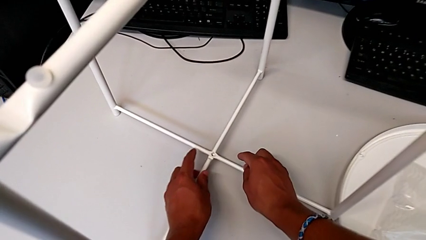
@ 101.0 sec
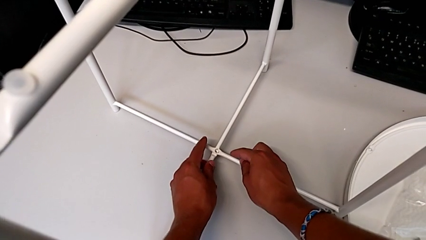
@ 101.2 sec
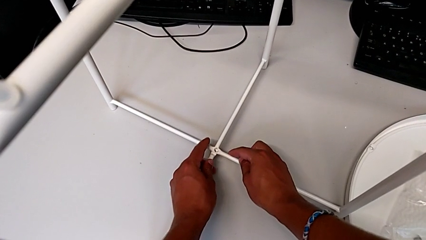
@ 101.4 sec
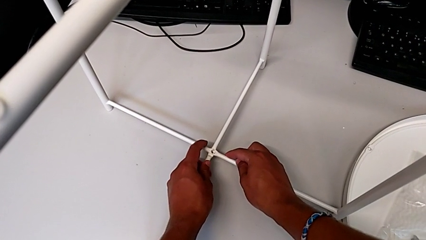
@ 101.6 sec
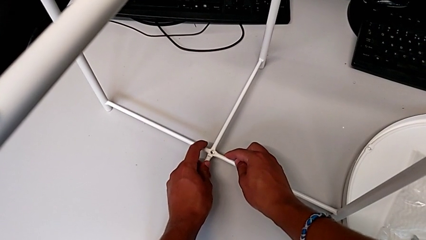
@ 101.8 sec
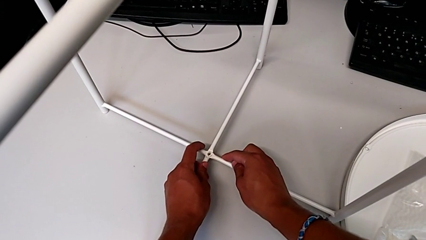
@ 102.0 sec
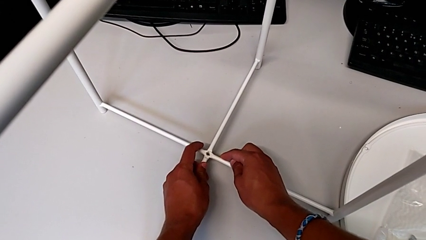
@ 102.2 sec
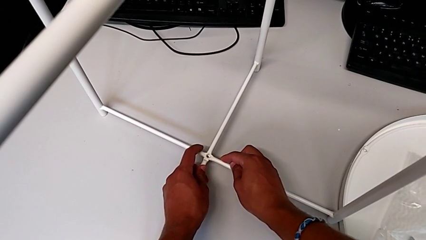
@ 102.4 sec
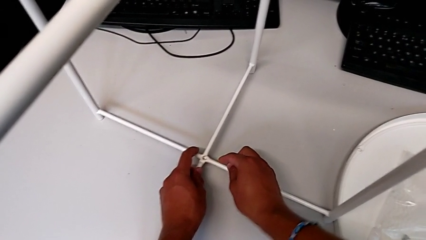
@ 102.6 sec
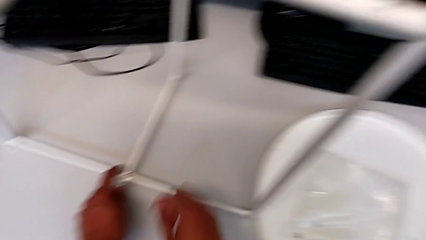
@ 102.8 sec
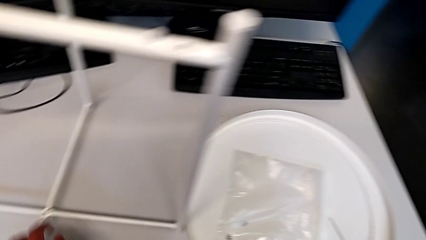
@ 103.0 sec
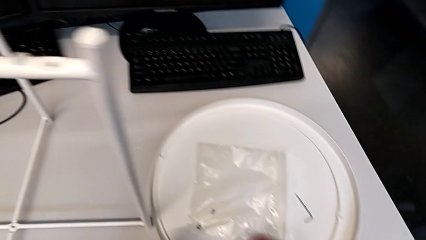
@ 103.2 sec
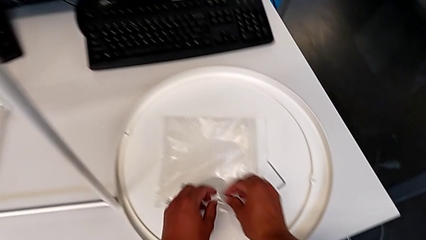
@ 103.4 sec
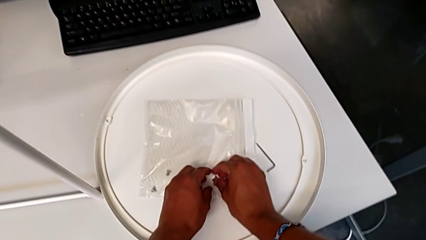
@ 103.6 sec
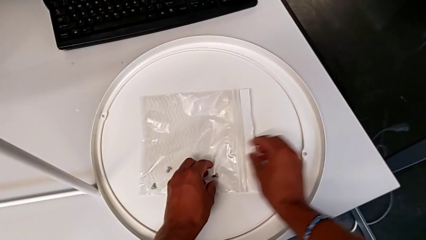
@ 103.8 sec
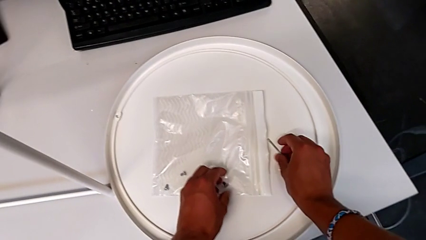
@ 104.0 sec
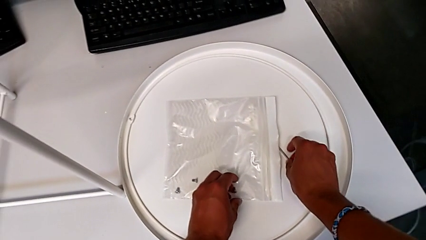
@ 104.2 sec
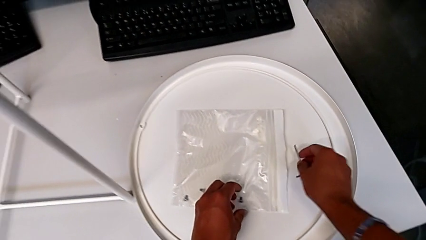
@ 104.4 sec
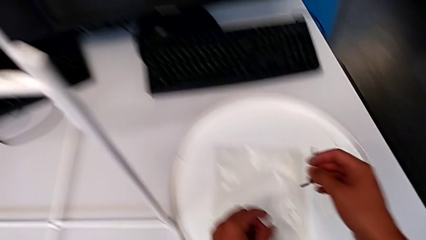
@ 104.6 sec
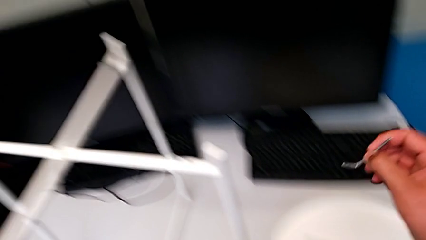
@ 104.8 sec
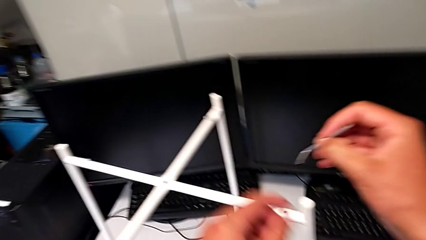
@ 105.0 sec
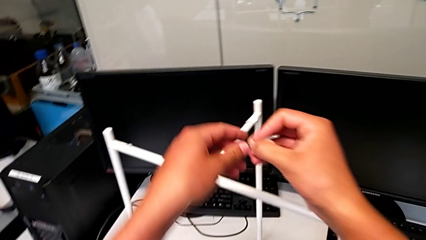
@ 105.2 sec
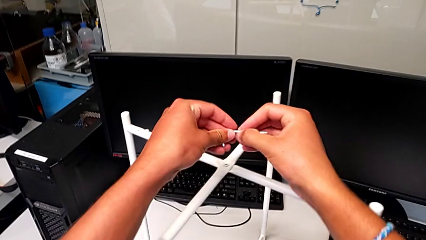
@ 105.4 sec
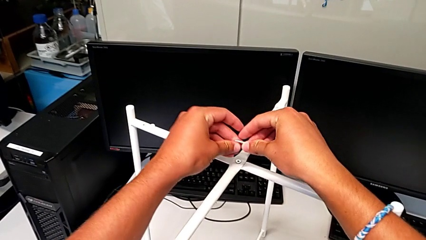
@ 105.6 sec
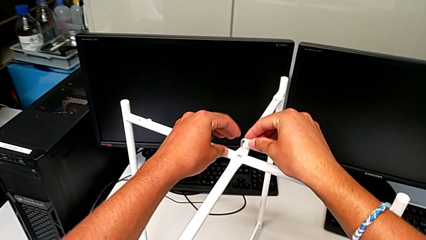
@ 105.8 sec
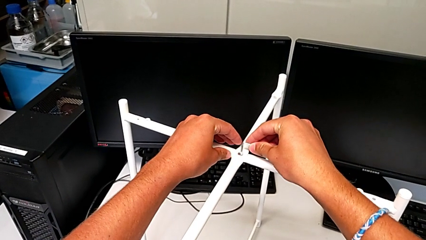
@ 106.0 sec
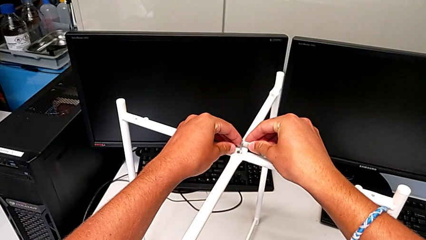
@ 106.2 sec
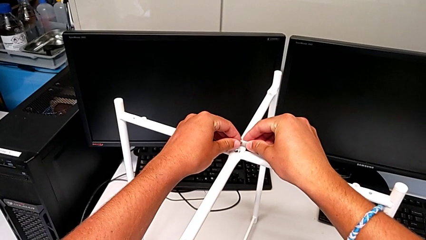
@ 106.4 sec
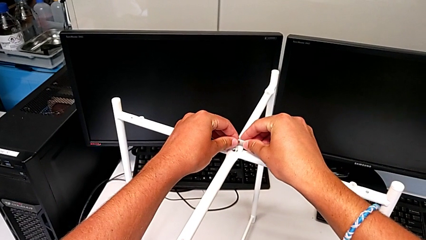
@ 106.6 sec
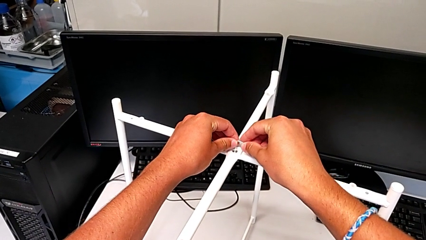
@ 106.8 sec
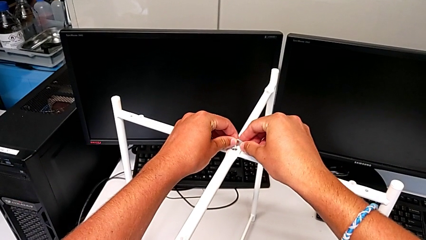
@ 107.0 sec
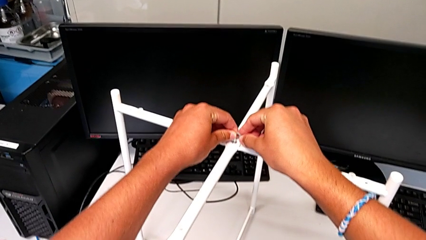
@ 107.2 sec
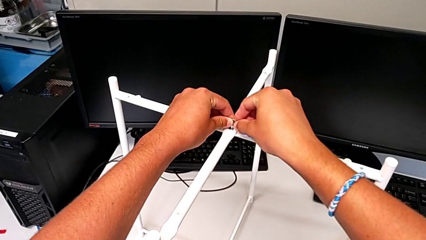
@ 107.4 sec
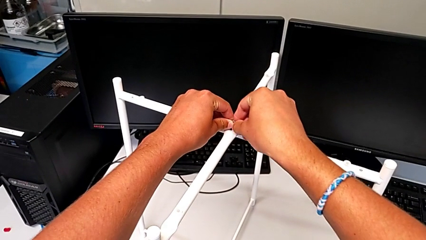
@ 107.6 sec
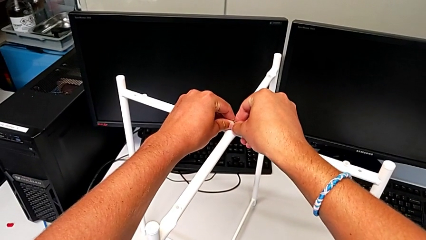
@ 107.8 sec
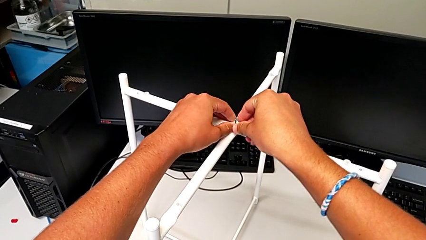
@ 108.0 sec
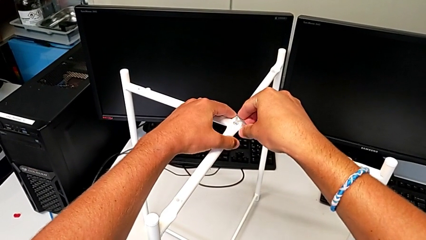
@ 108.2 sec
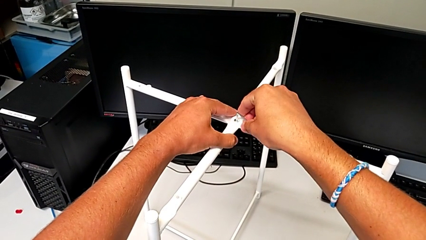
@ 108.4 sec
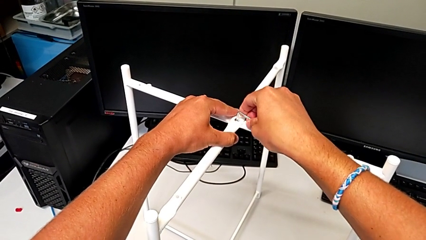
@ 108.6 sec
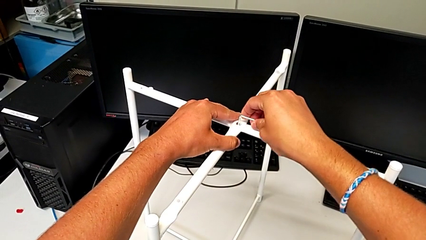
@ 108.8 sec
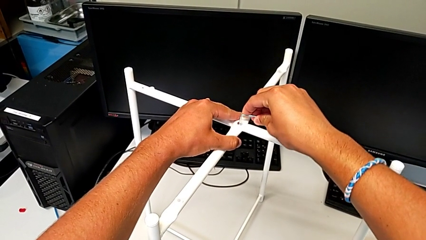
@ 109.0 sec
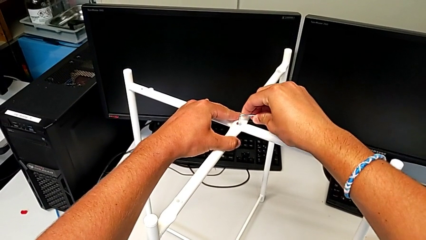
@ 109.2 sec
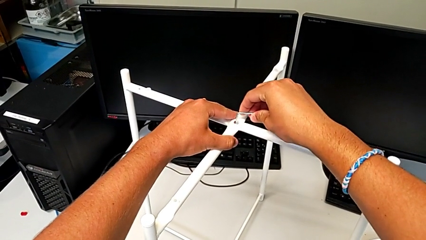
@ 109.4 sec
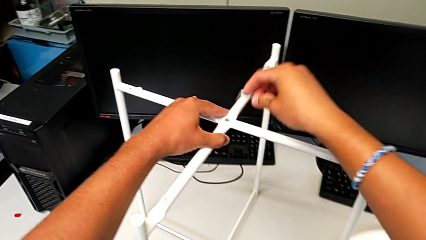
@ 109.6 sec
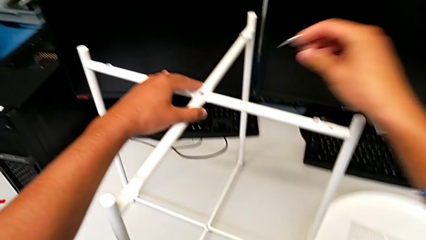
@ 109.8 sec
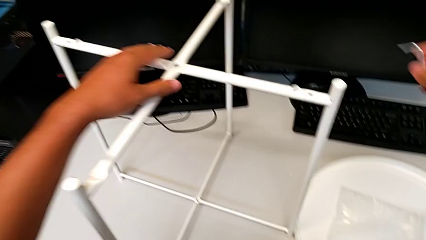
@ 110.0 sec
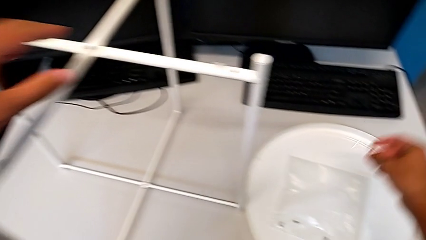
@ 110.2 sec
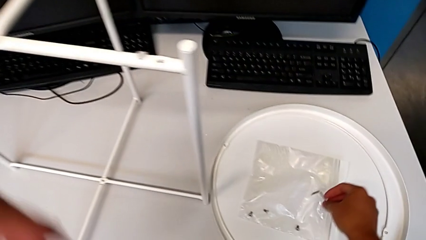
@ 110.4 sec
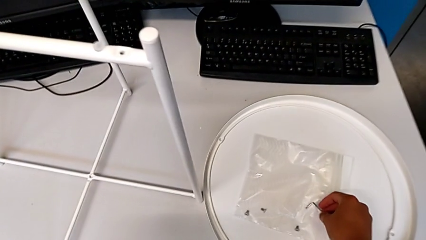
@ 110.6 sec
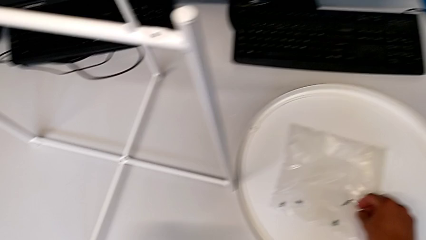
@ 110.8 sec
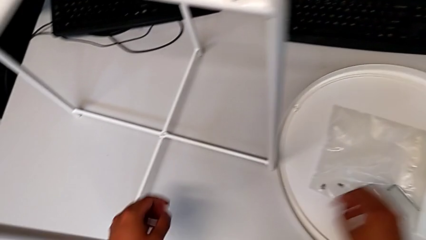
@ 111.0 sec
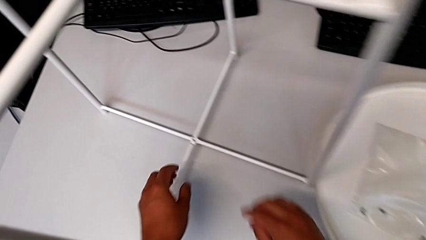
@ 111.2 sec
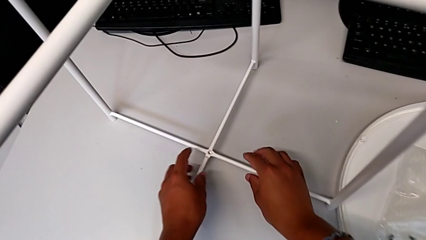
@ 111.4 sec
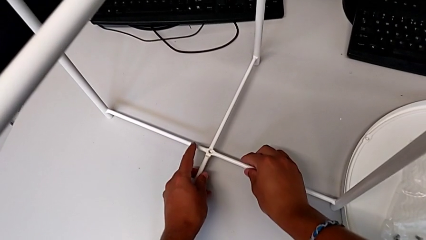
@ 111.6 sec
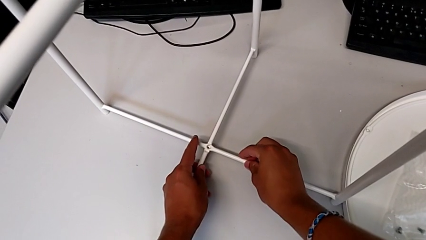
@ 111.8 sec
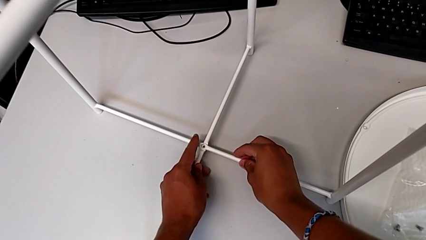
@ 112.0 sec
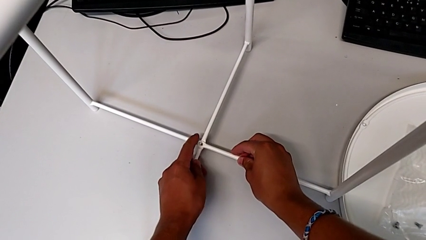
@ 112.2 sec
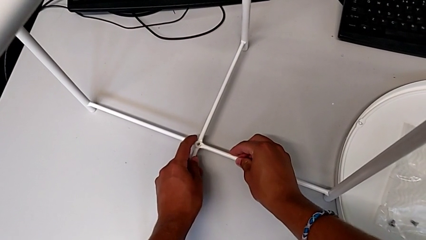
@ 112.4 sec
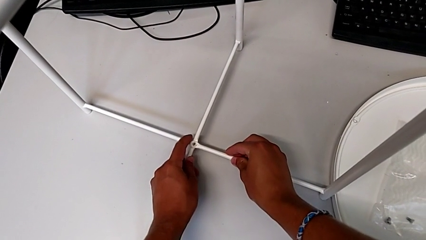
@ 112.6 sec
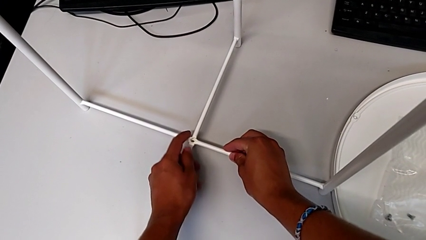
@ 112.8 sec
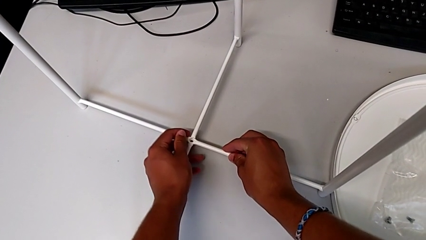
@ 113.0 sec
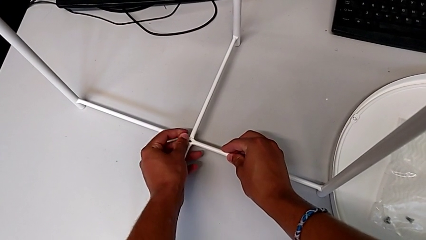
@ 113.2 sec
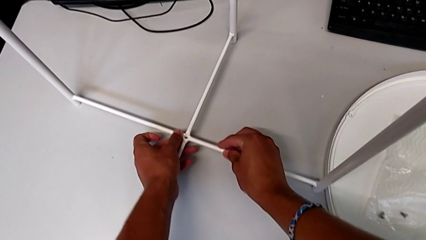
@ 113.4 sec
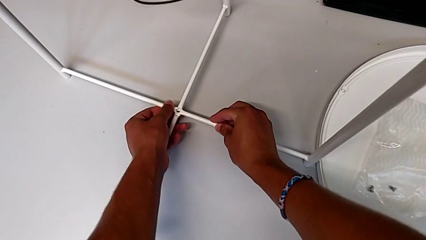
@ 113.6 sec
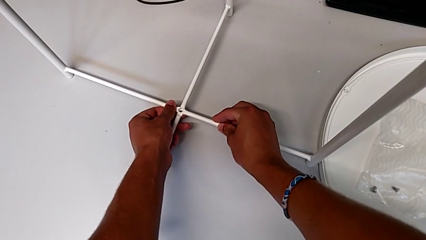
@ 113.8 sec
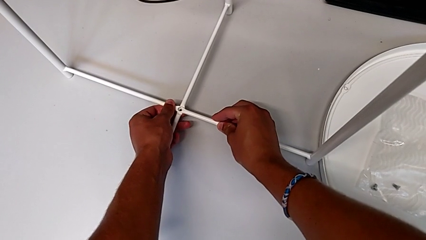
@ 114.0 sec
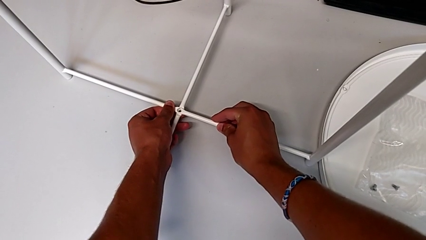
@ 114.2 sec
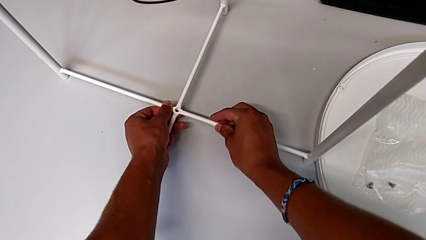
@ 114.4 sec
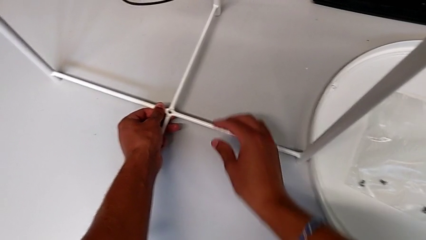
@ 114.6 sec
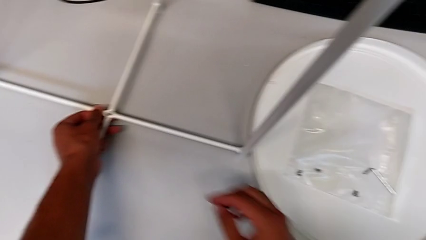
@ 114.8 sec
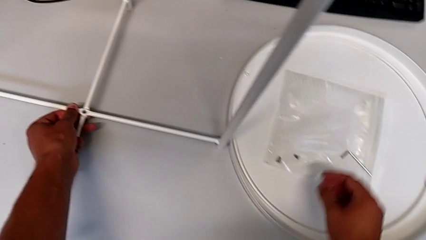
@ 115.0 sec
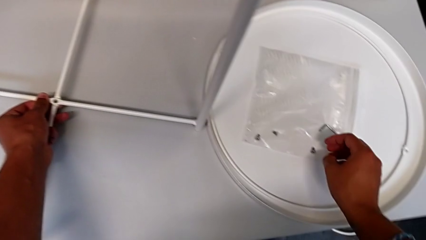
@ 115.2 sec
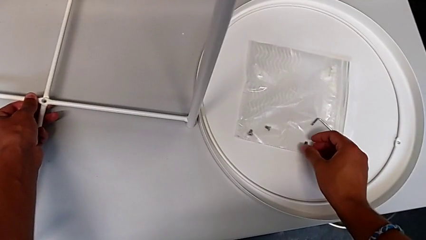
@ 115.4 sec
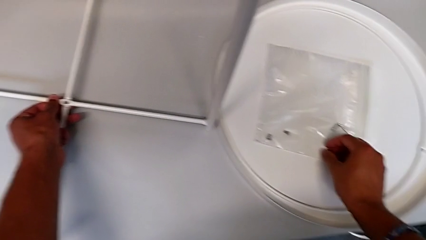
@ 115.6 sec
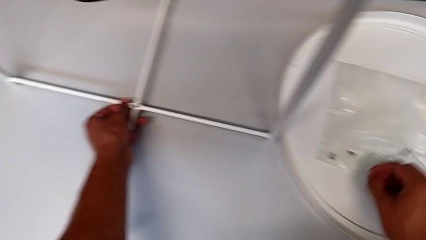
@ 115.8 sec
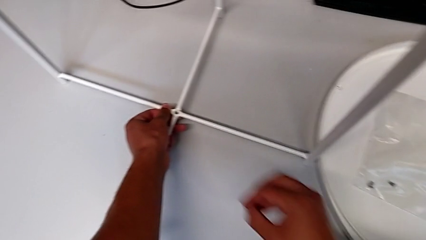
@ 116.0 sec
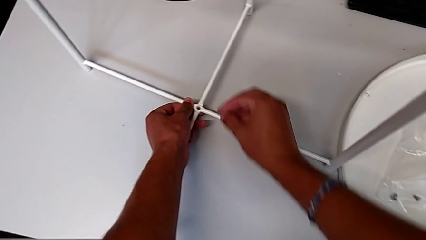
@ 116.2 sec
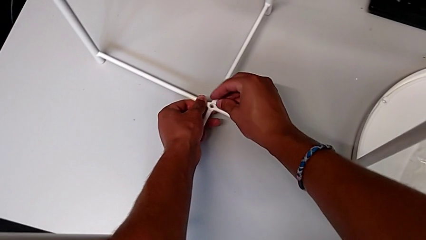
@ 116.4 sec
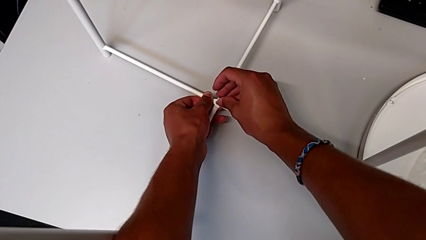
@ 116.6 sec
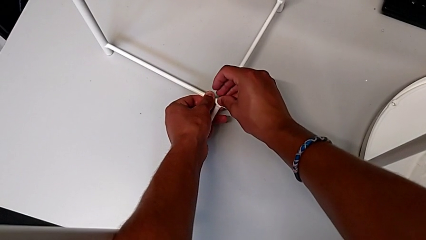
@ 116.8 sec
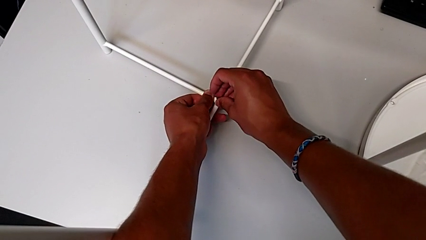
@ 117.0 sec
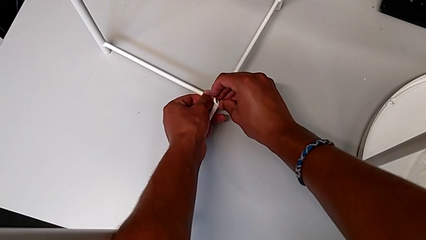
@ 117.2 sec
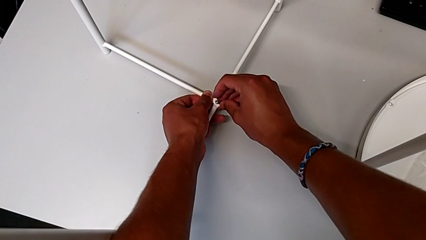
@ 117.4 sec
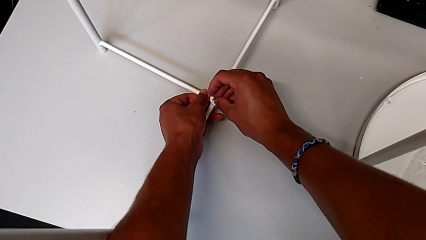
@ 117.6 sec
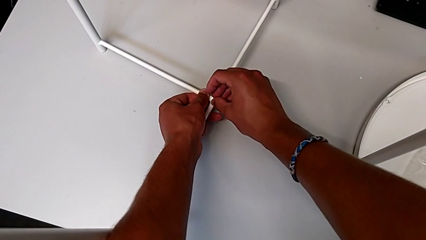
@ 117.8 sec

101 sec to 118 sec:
The camera wearer is assembling the bottom screw. They align the leg, place the hex socket head, grab the Allen wrench, insert it, screw the hex socket head, withdraw the Allen wrench, place it, align the leg, grab the hex socket head and insert it.
